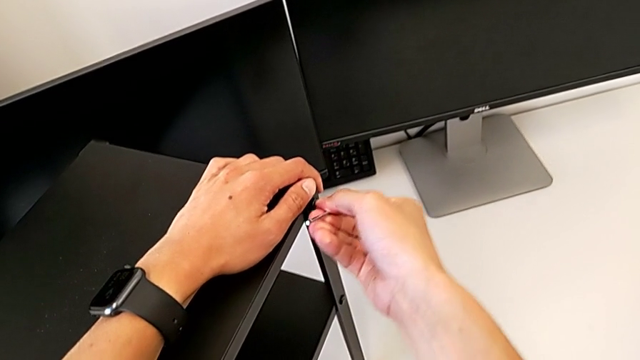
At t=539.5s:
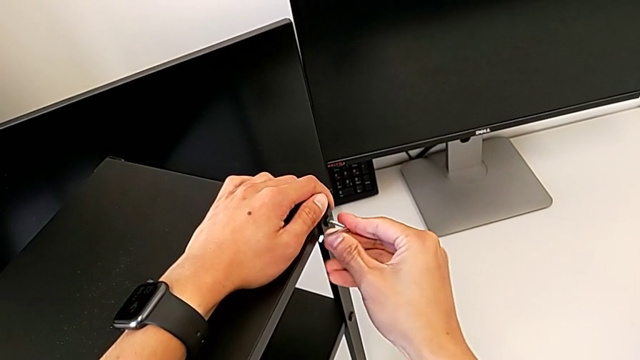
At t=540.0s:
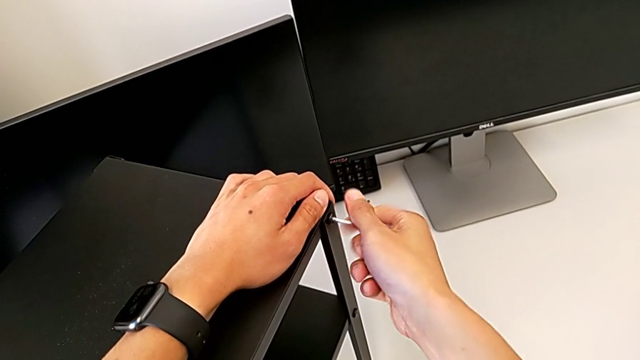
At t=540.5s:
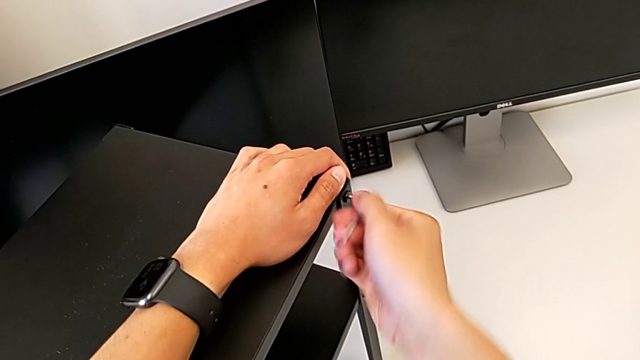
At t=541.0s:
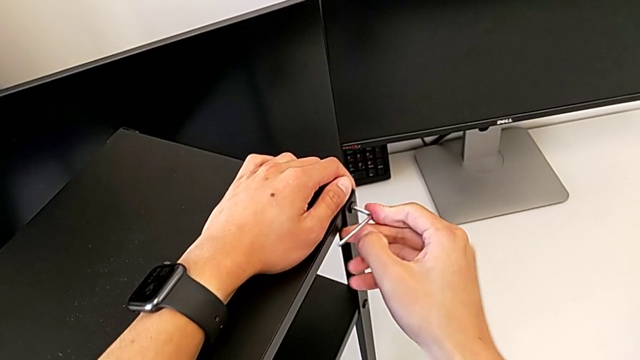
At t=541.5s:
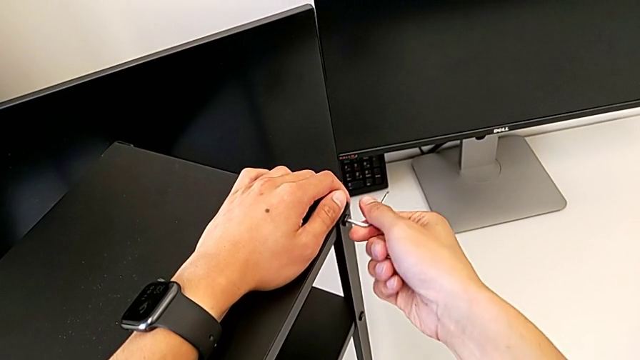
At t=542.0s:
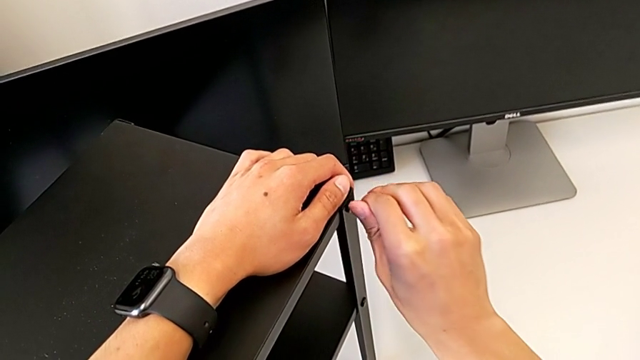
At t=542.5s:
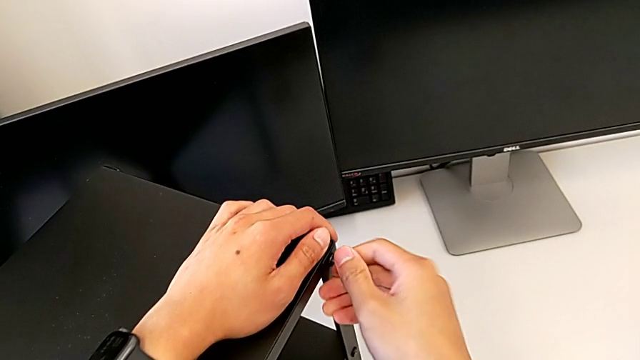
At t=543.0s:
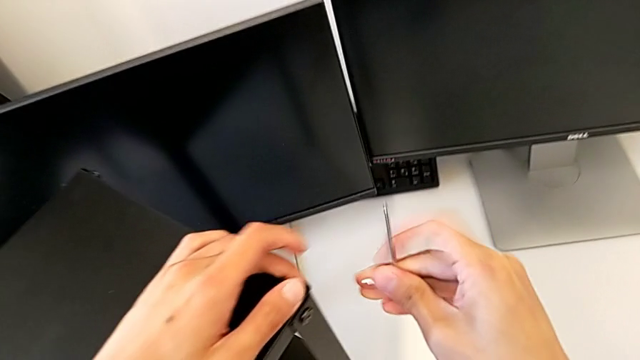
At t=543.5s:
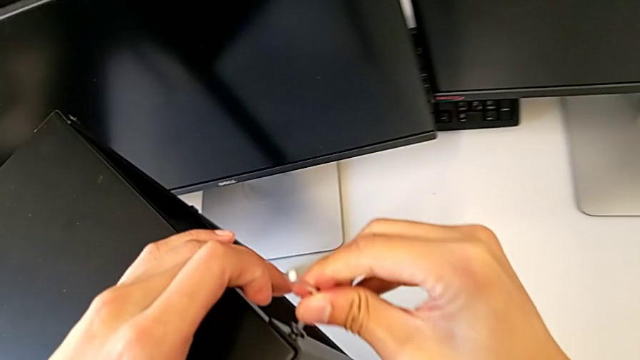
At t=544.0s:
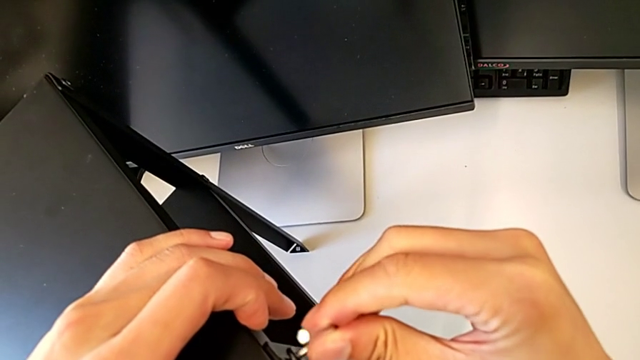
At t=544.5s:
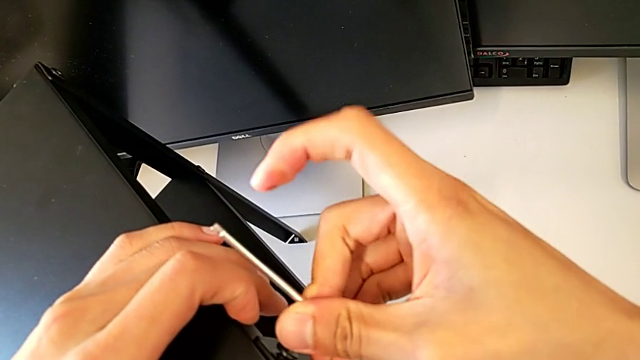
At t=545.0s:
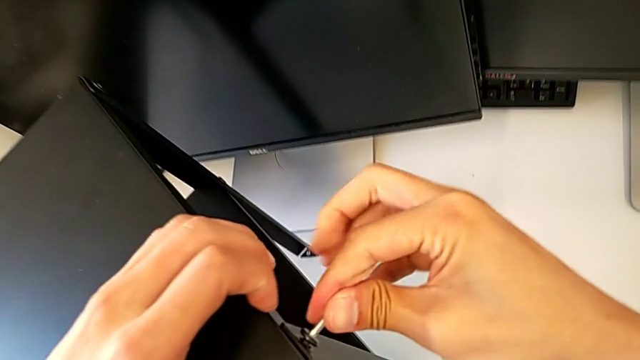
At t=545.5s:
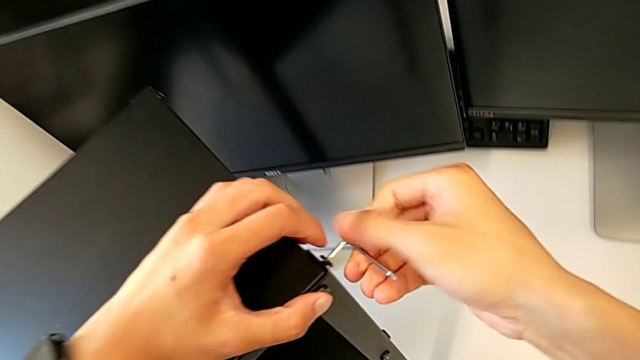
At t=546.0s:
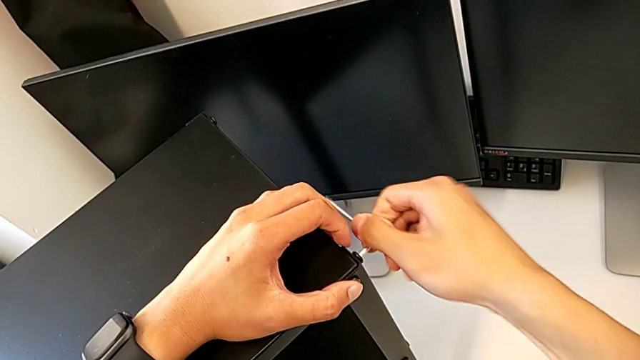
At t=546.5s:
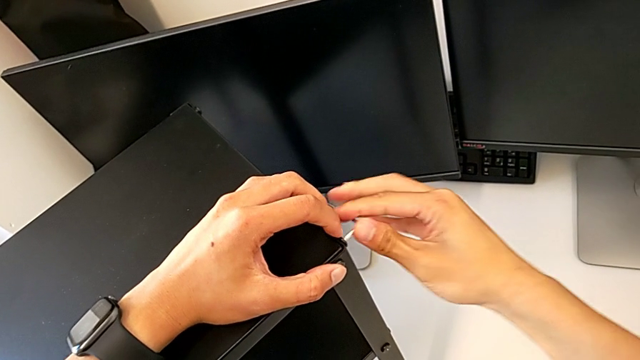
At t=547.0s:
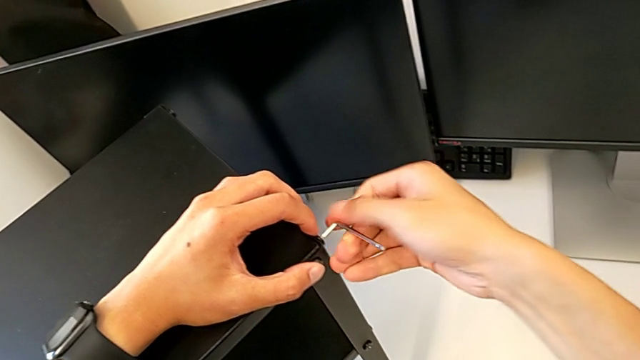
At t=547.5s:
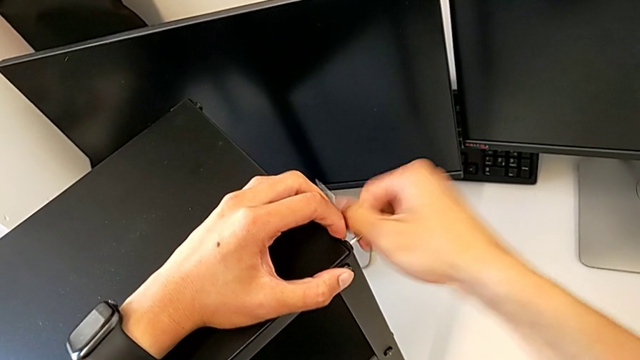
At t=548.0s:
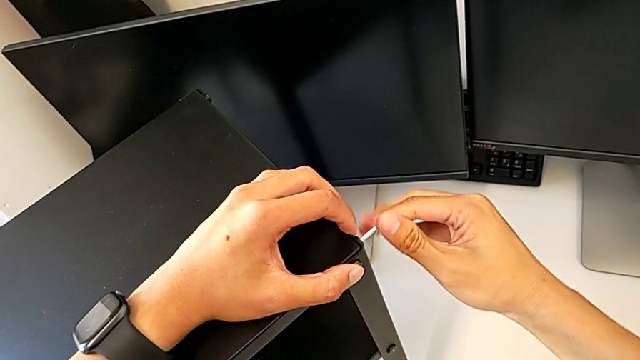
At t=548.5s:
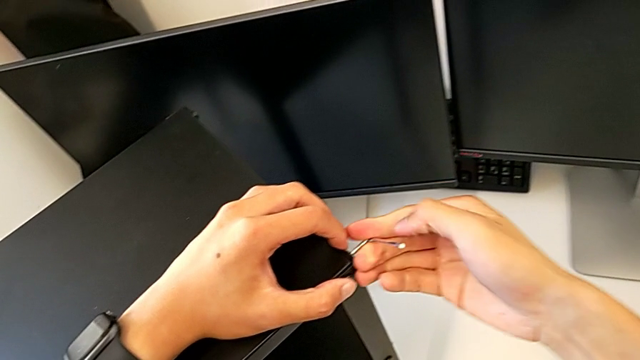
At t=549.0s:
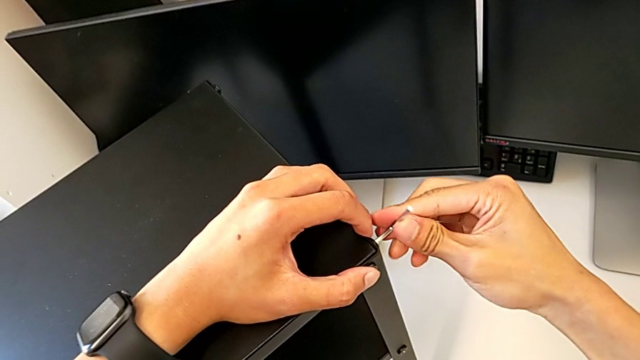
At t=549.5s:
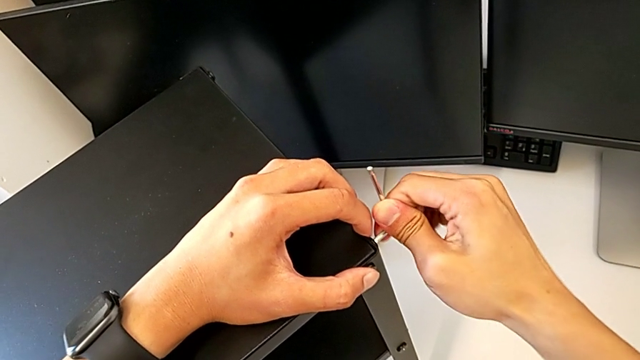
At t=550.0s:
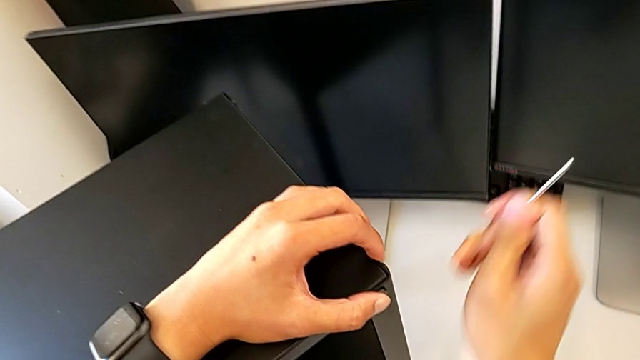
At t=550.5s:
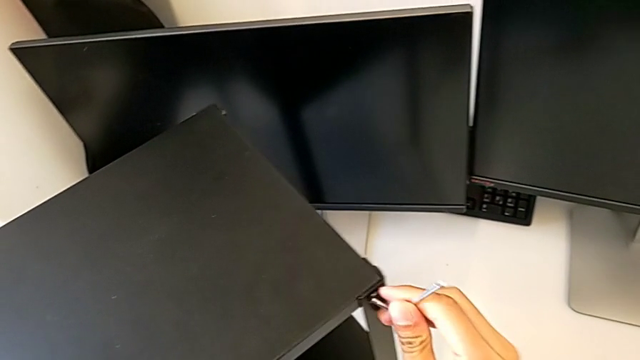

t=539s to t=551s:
The camera wearer is tightening the top screws on the table. They keep screwing the fifth hex socket head, screw the sixth hex socket head and screw the fifth hex socket head.

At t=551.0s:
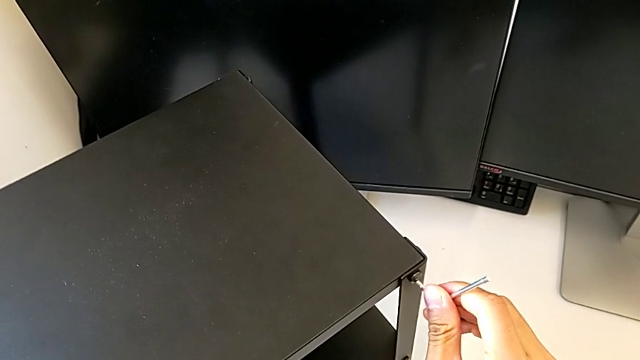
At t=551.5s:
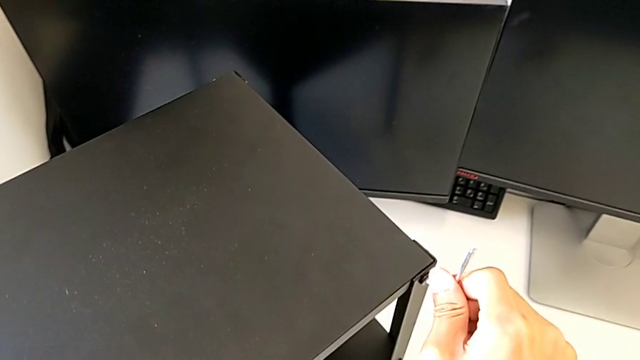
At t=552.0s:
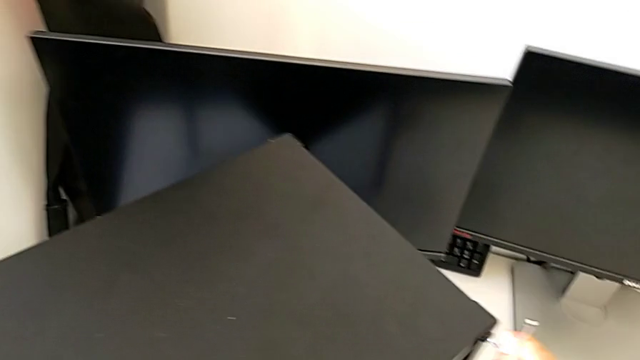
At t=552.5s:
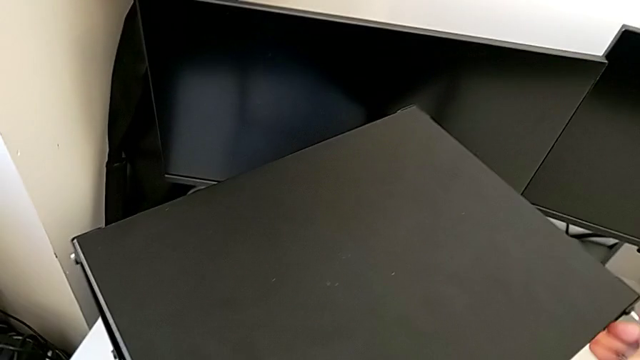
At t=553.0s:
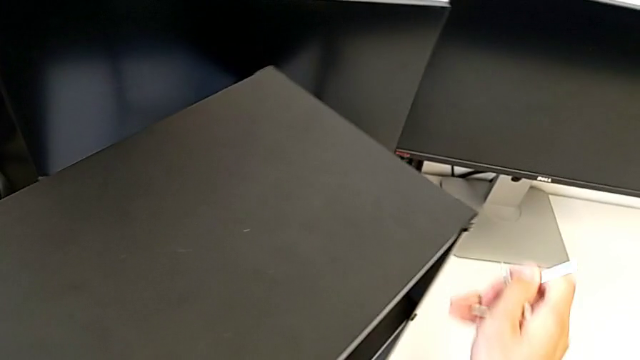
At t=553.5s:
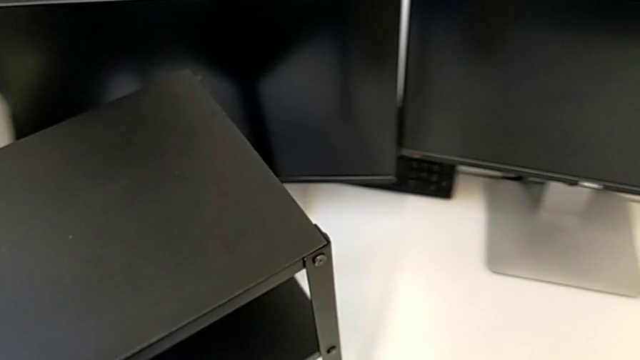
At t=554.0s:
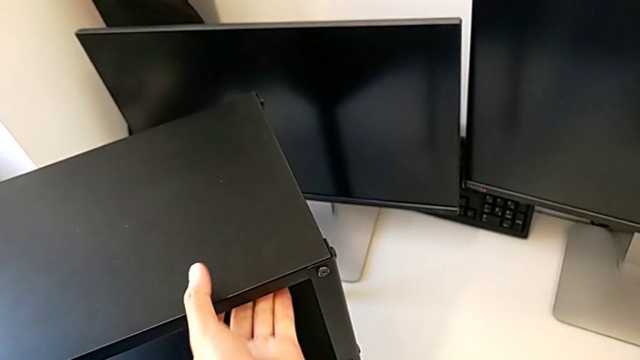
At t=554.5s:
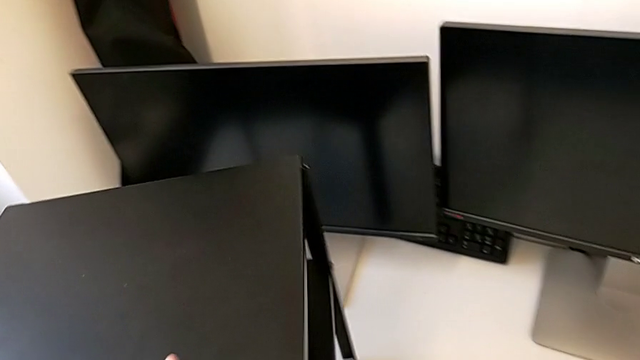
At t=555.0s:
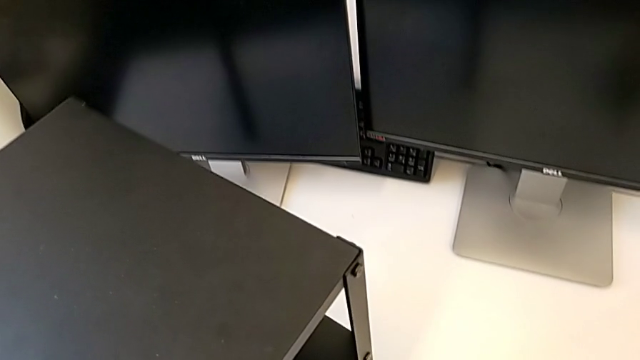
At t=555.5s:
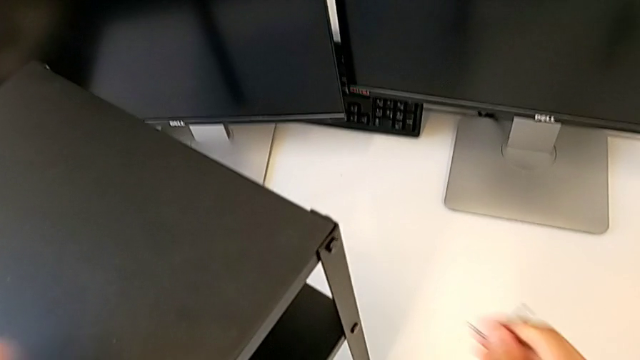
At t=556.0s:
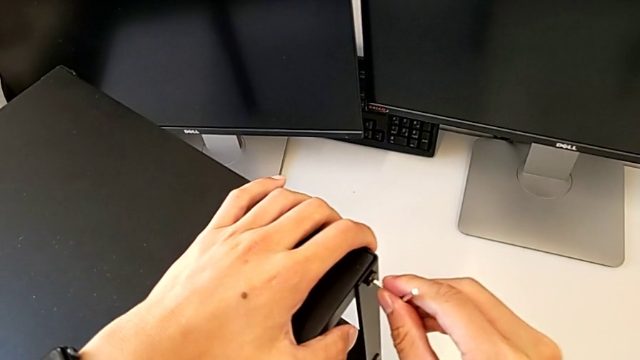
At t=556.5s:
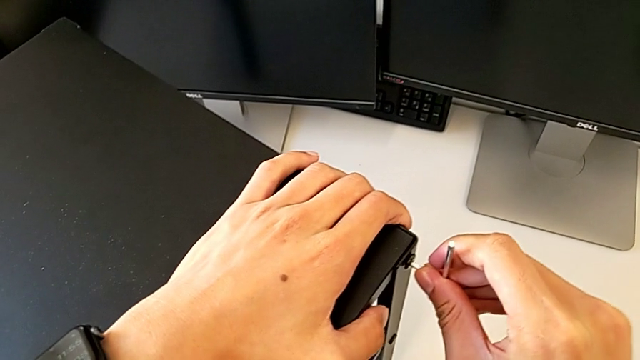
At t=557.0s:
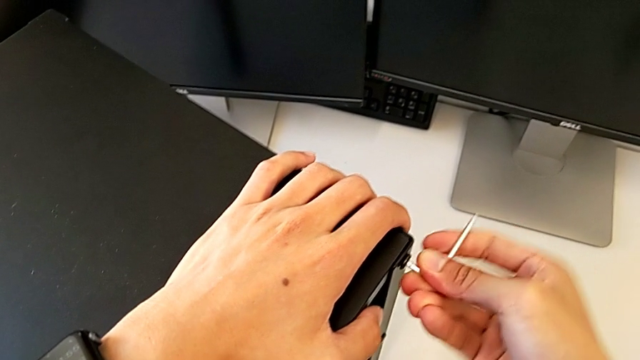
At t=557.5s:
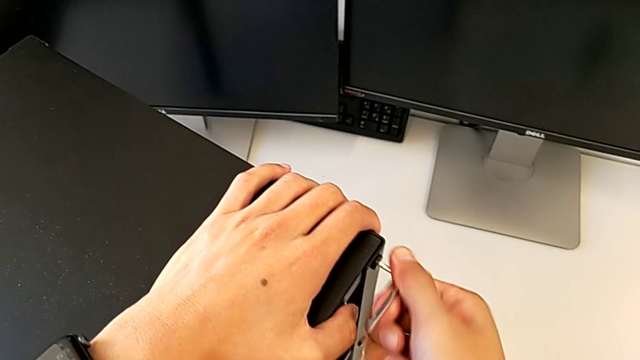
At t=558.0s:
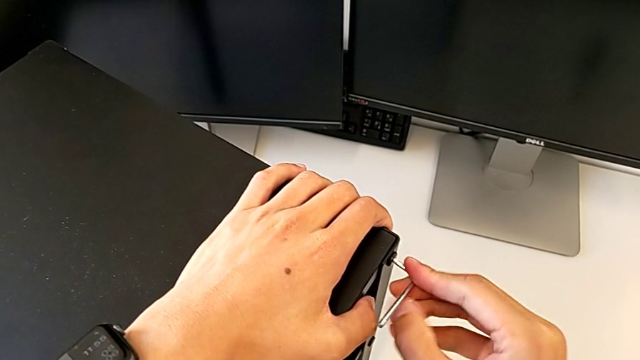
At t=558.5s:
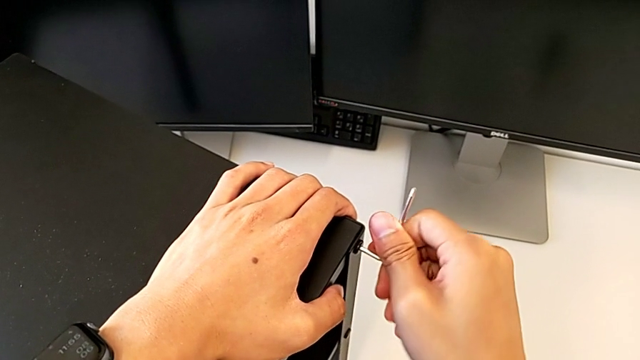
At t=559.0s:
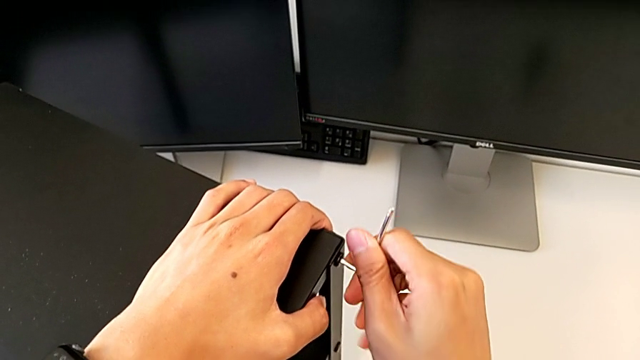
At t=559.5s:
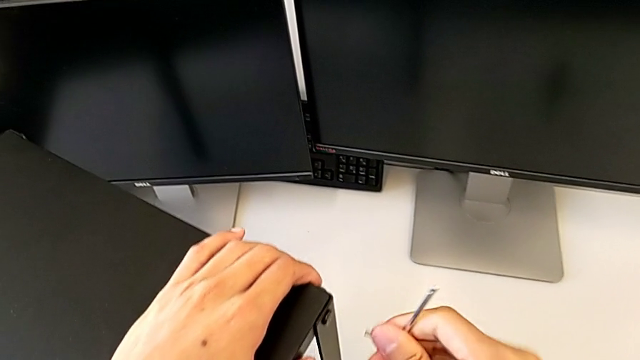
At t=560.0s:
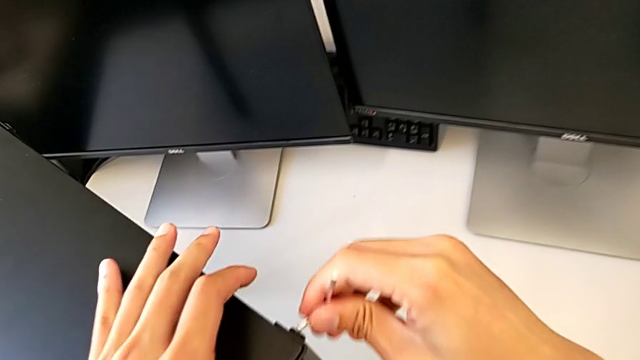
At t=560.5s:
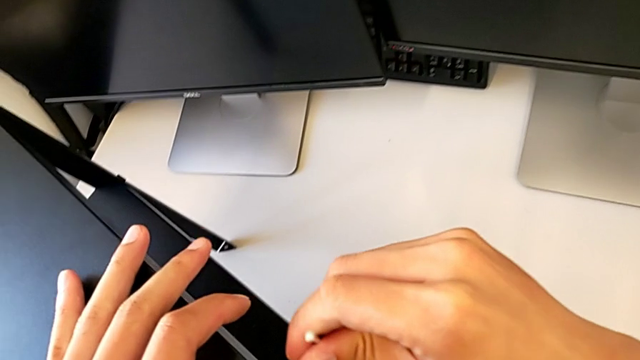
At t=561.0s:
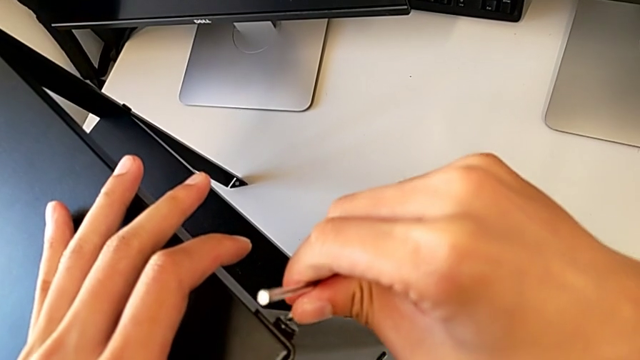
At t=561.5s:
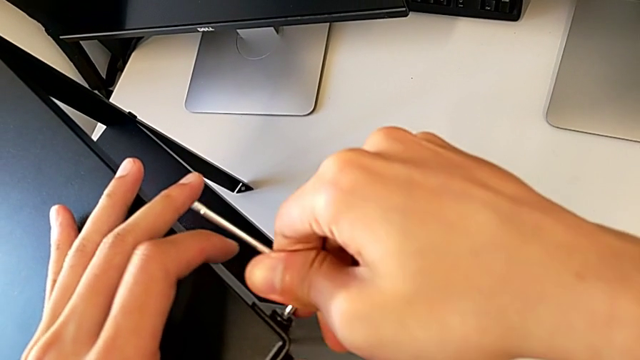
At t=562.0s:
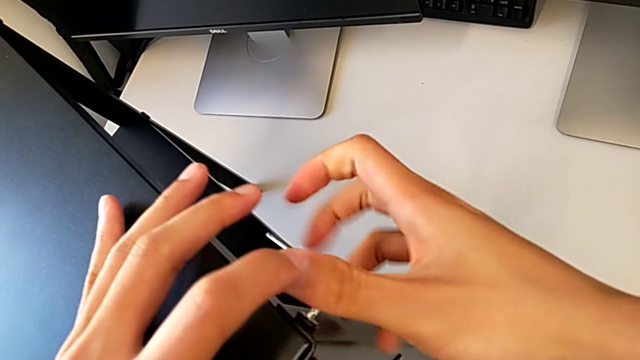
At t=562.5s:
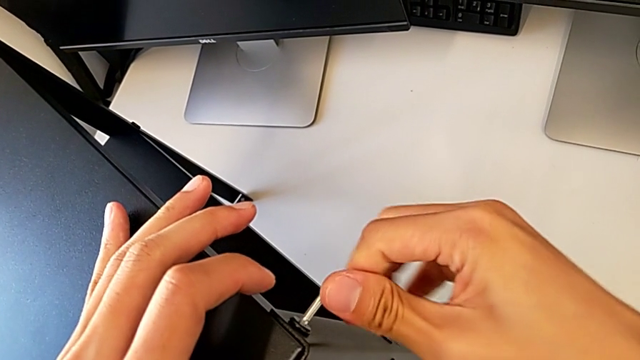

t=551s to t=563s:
The camera wearer is tightening the top screws on the table. They rotate the tray, screw the seventh hex socket head and screw the eighth hex socket head.
